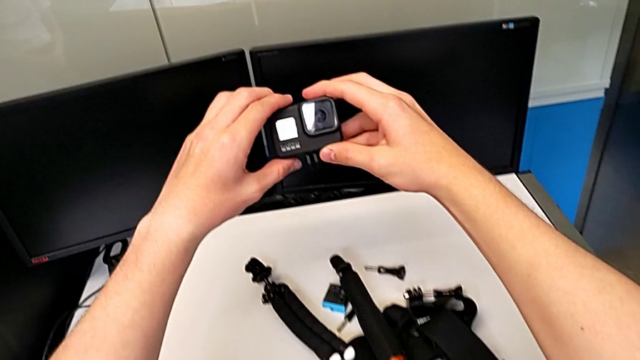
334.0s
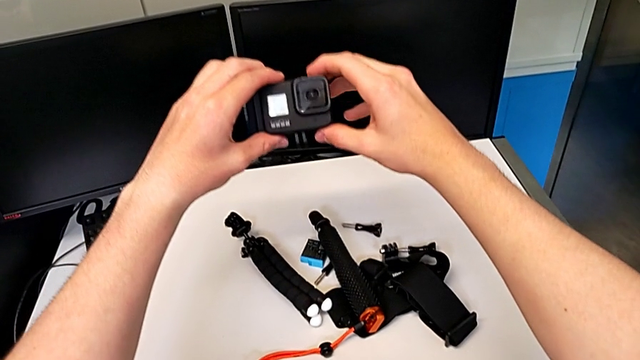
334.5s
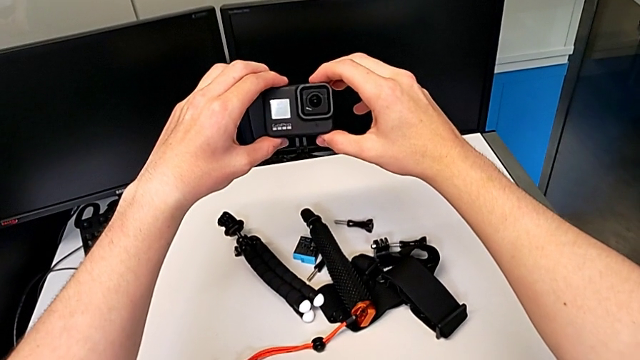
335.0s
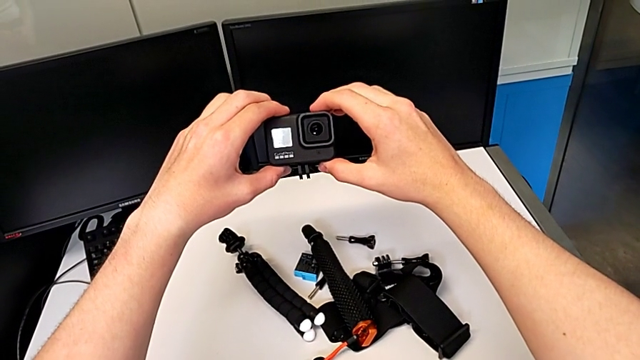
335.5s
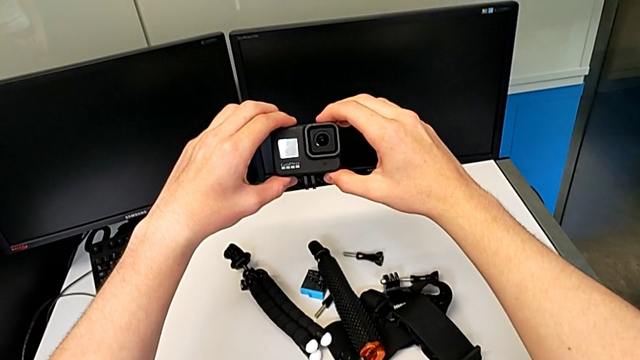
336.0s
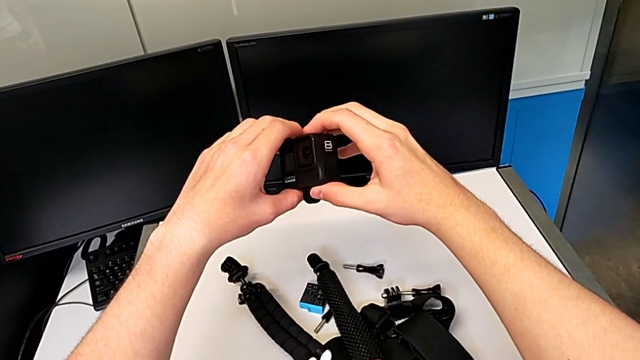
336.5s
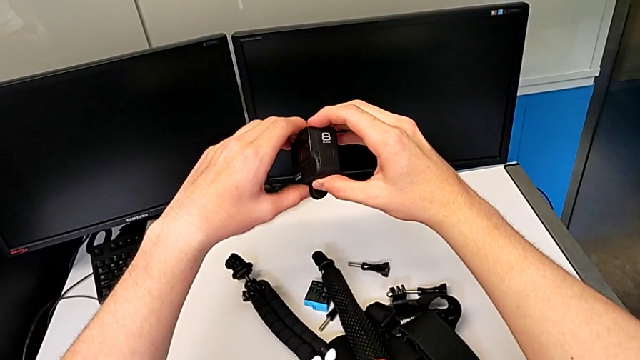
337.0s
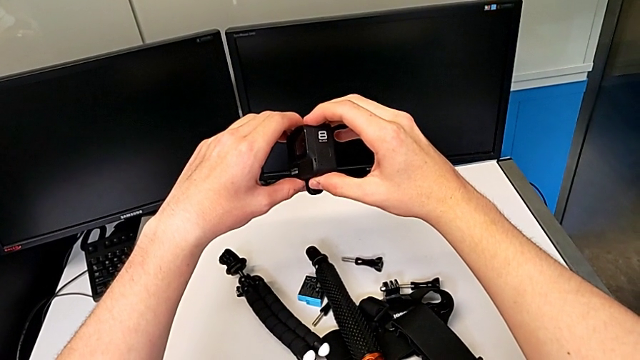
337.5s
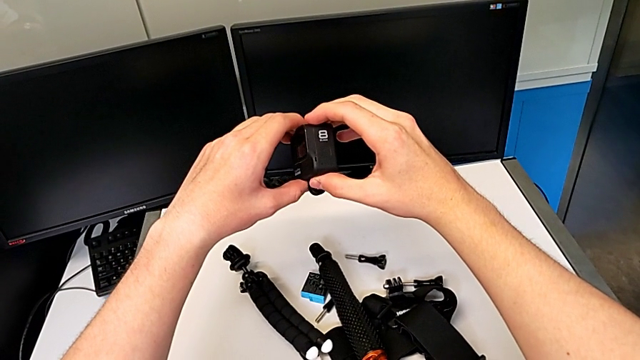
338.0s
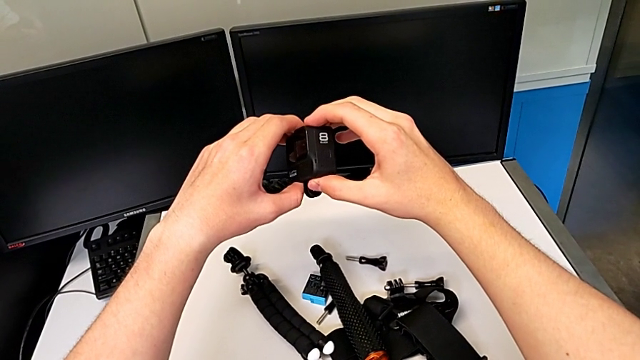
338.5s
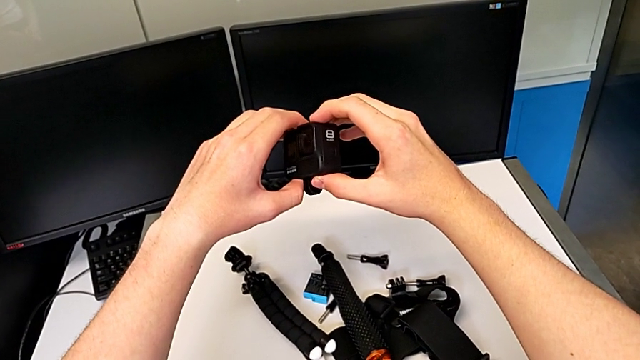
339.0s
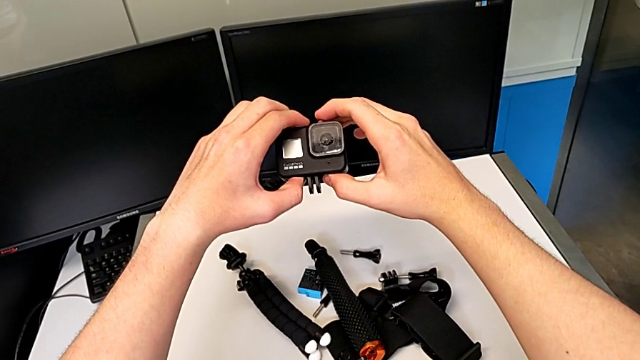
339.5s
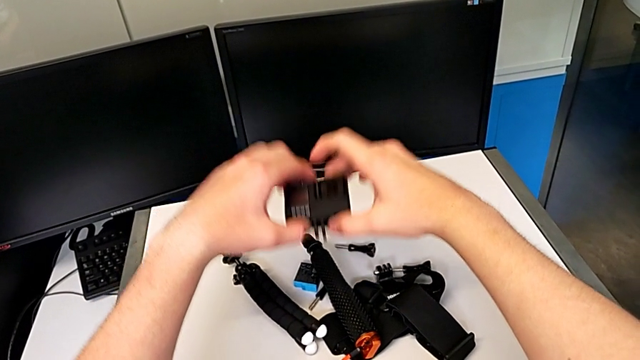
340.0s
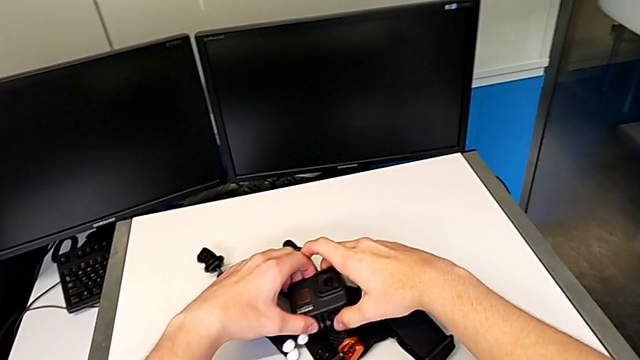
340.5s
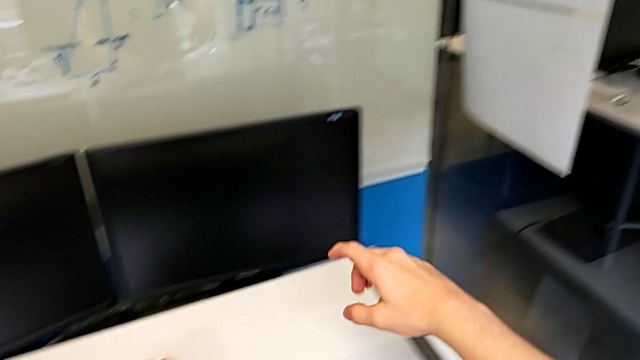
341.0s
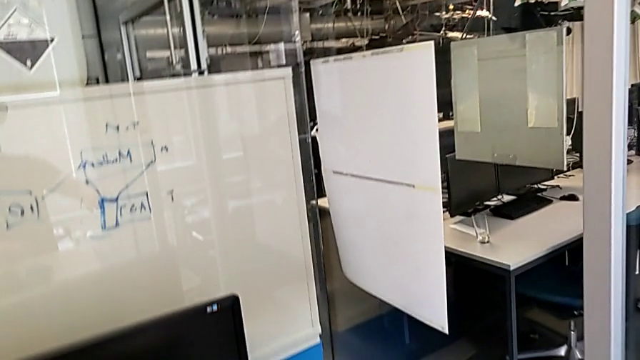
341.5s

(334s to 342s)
The camera wearer is removing the handheld grip from the GoPro. They keep rotating the black GoPro and place it.
